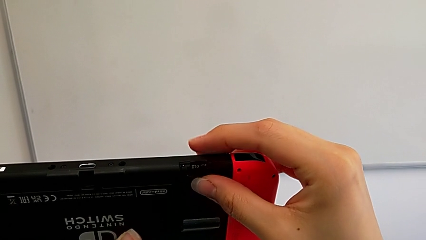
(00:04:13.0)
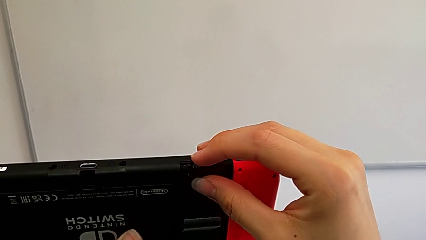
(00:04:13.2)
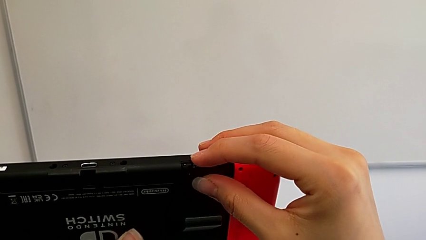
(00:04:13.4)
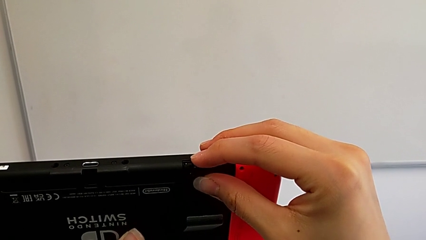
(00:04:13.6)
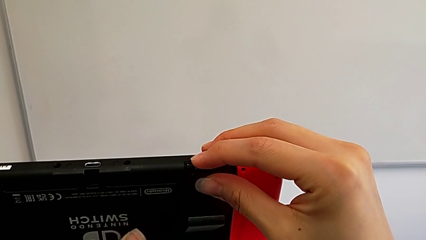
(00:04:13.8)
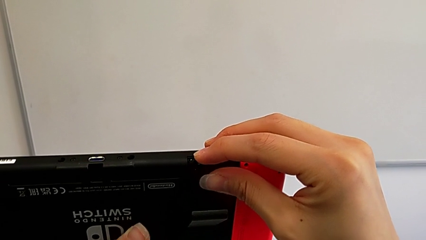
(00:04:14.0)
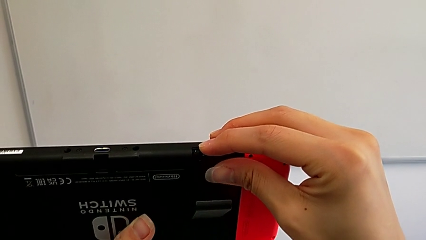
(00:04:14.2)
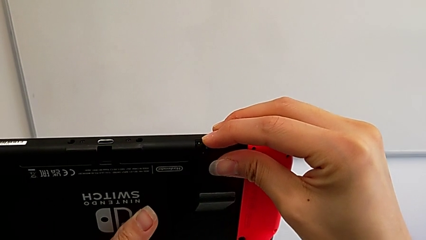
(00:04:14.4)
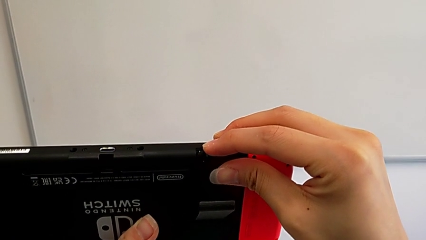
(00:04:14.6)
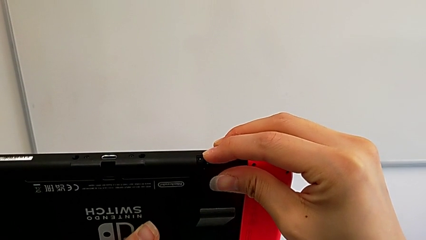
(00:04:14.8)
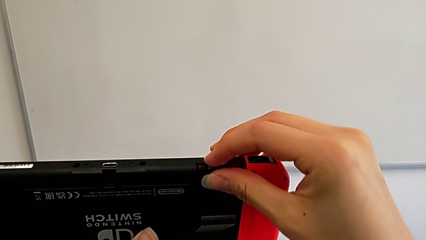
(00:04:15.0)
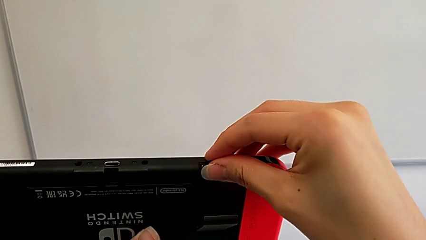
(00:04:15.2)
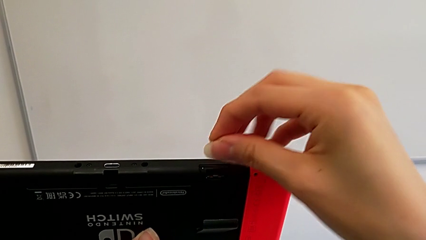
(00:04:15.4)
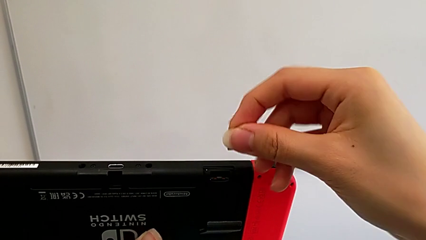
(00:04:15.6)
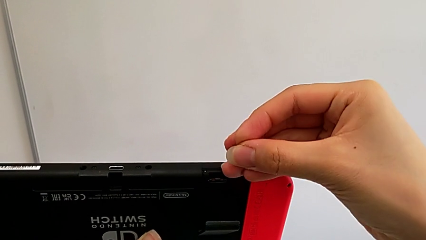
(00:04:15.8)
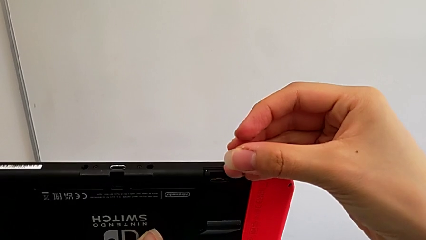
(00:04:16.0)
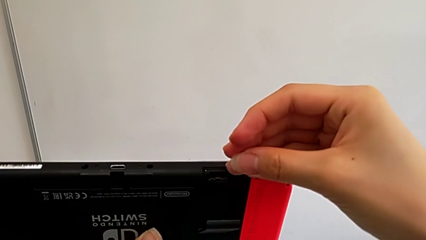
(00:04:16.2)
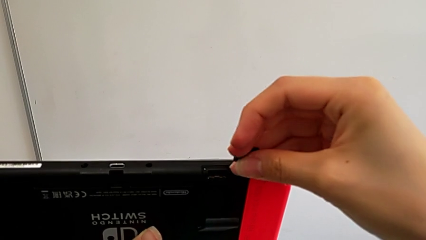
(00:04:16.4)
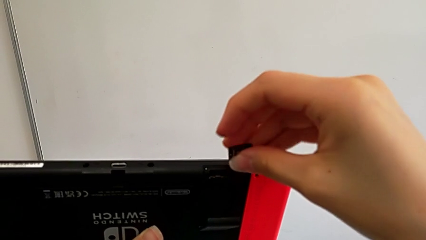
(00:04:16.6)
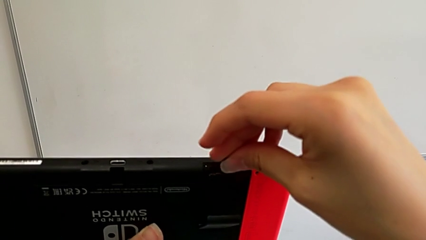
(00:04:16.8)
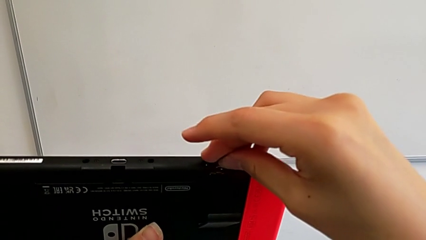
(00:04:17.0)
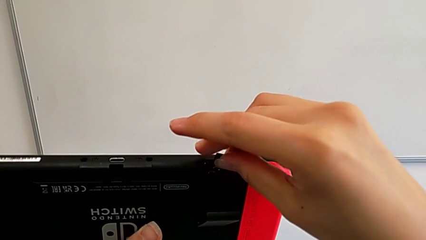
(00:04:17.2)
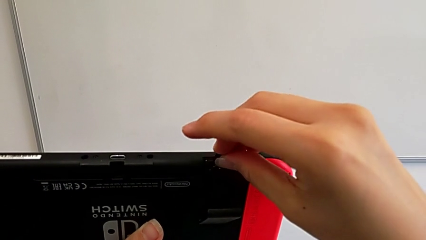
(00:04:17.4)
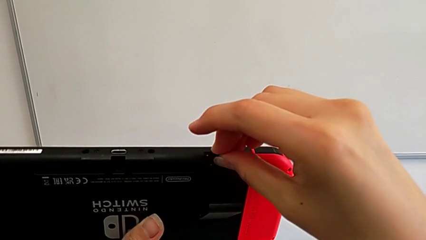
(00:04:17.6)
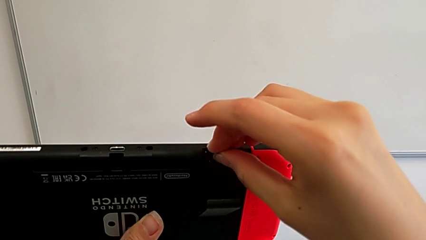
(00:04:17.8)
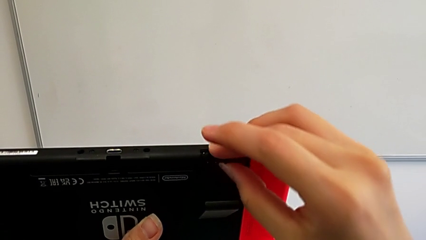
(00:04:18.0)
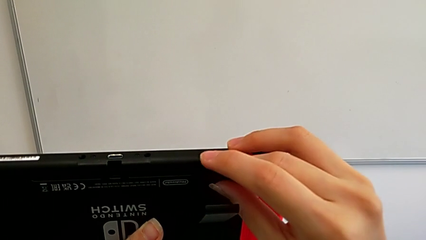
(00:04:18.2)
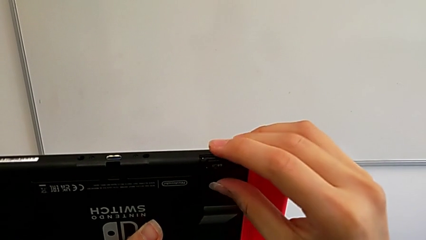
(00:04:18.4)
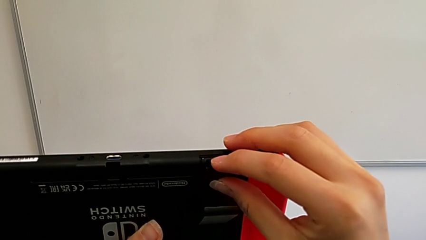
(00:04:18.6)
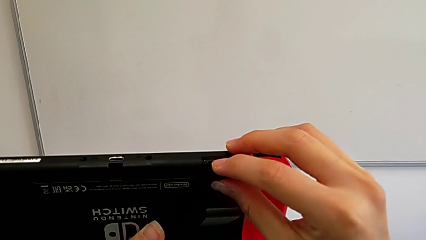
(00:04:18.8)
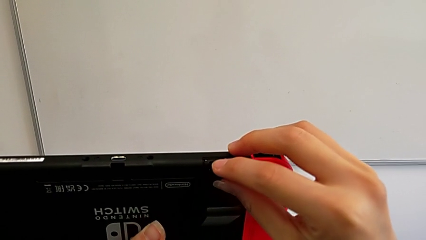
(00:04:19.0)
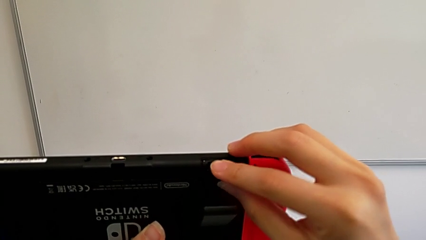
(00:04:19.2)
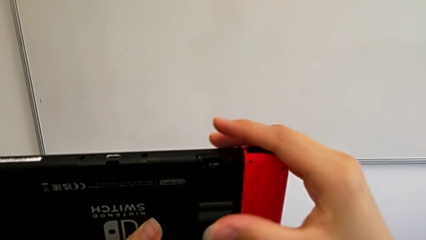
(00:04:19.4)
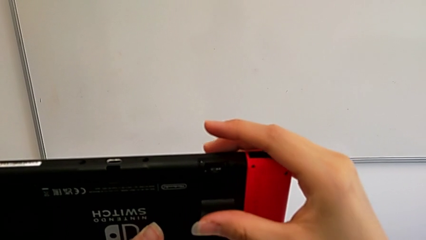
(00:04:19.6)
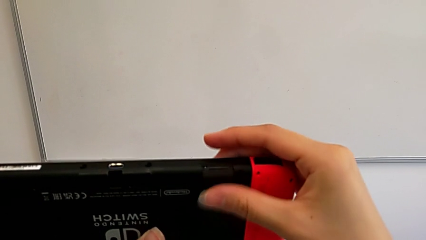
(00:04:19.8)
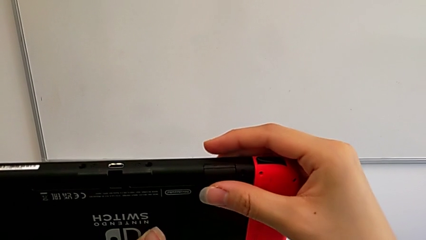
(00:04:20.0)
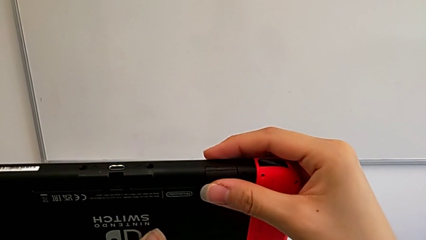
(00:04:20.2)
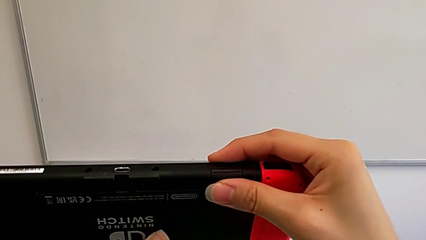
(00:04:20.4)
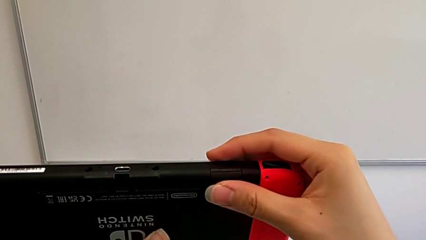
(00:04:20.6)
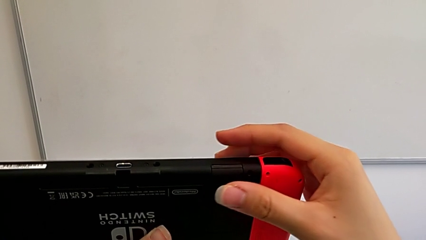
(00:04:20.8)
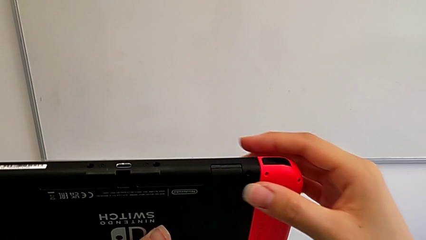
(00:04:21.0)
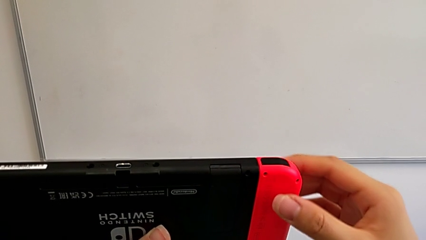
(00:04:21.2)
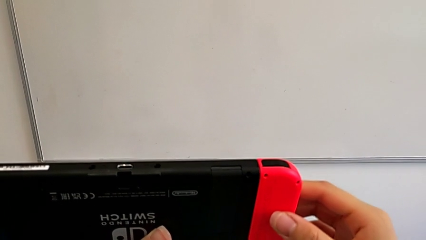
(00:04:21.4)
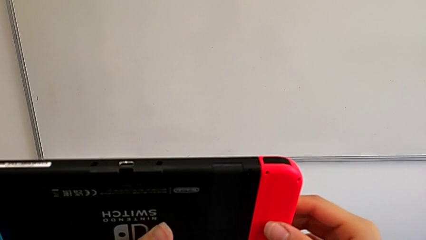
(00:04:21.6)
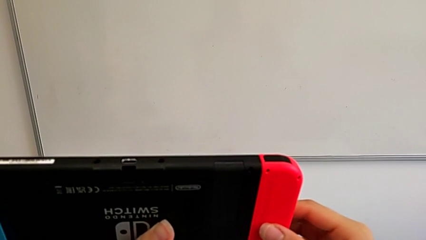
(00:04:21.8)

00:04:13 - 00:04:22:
The camera wearer is exchanging their SD card for the Nintendo Switch's. They insert the SD card and close the kickstand.

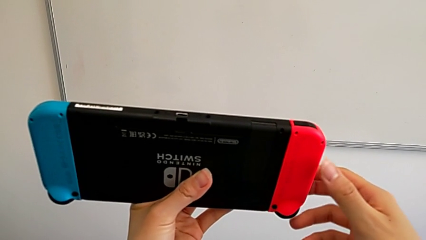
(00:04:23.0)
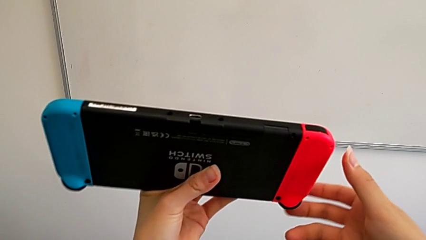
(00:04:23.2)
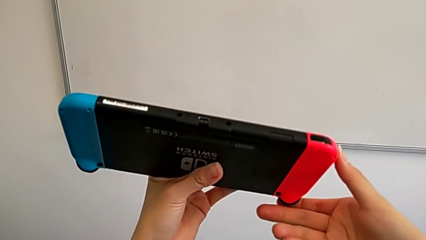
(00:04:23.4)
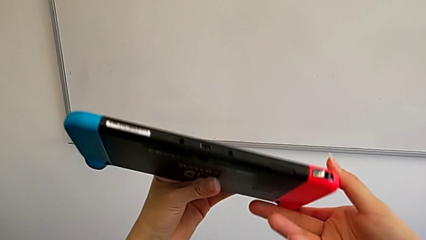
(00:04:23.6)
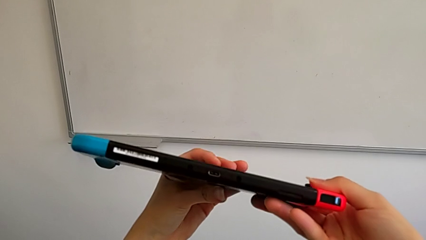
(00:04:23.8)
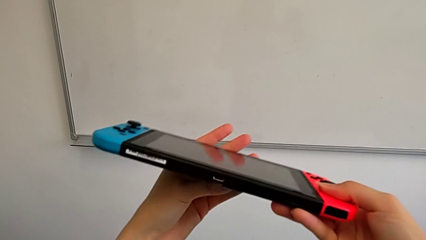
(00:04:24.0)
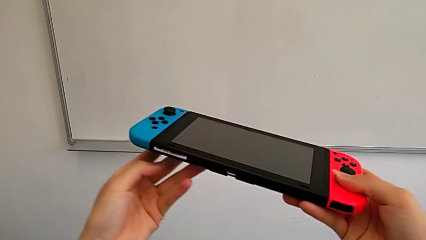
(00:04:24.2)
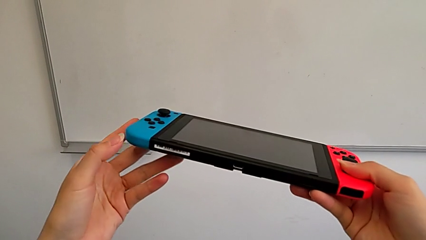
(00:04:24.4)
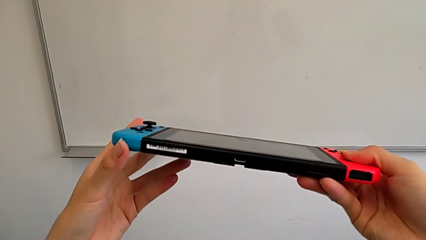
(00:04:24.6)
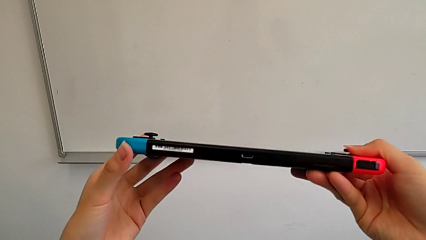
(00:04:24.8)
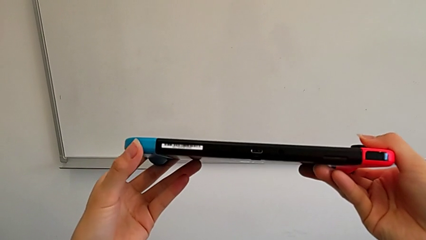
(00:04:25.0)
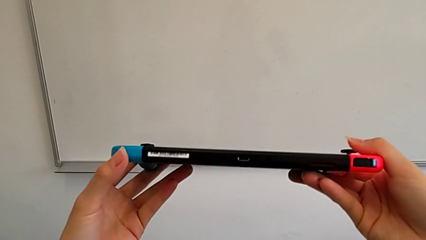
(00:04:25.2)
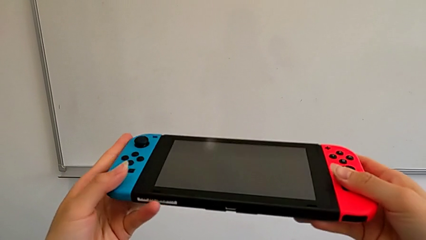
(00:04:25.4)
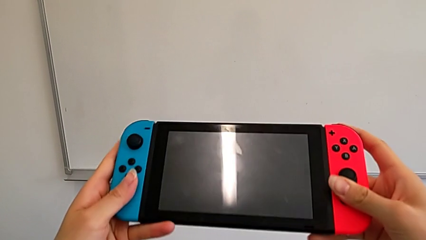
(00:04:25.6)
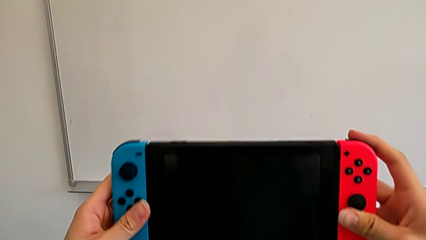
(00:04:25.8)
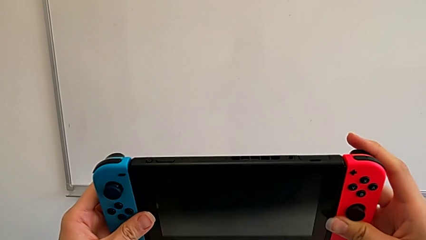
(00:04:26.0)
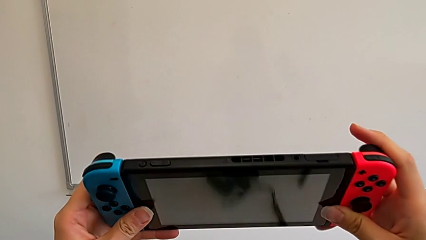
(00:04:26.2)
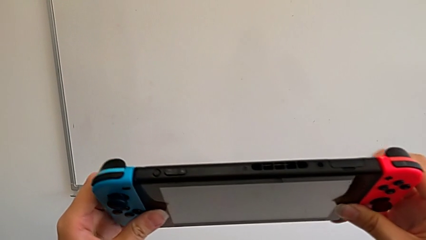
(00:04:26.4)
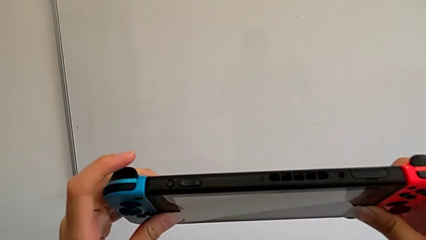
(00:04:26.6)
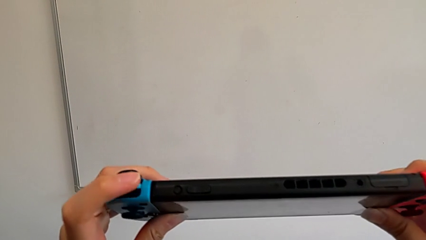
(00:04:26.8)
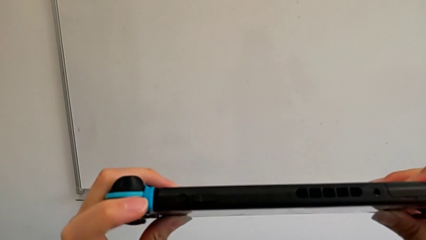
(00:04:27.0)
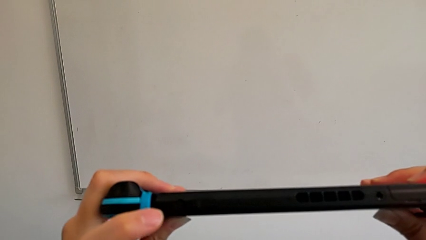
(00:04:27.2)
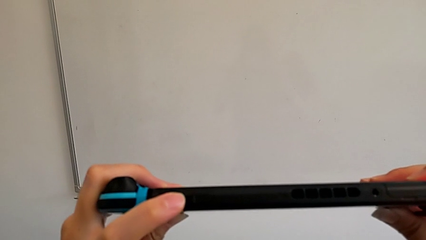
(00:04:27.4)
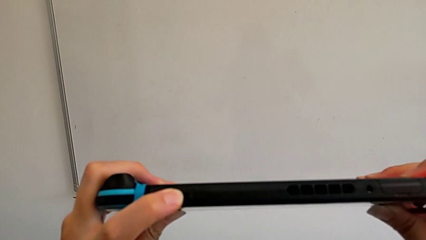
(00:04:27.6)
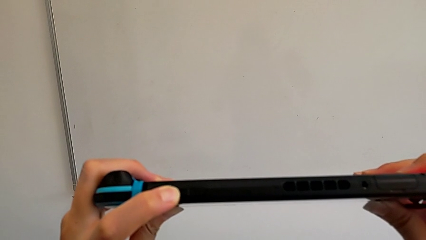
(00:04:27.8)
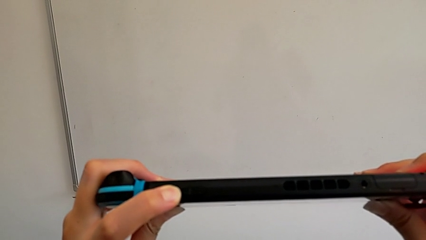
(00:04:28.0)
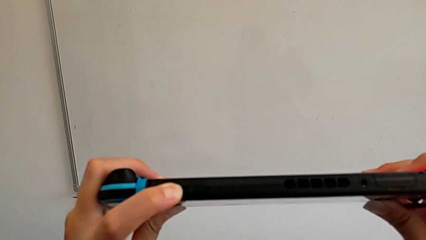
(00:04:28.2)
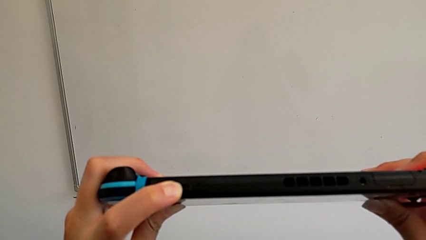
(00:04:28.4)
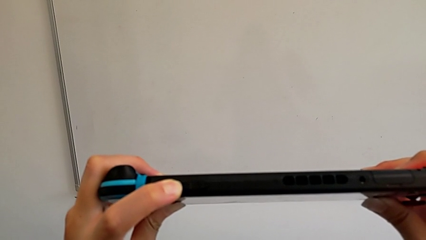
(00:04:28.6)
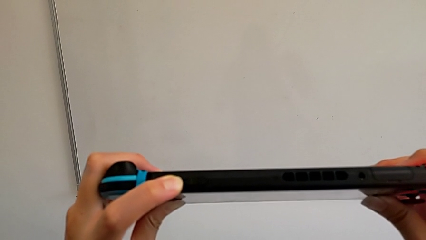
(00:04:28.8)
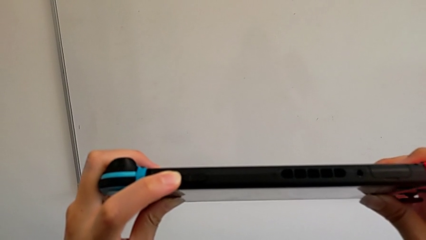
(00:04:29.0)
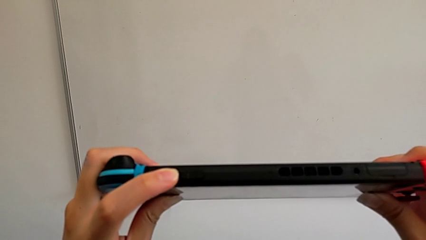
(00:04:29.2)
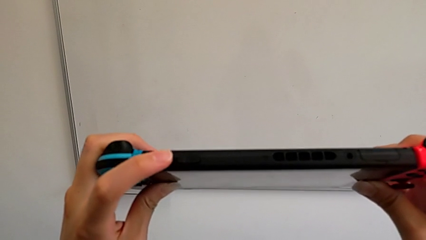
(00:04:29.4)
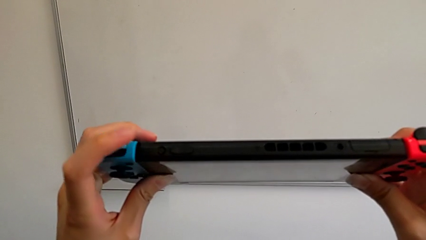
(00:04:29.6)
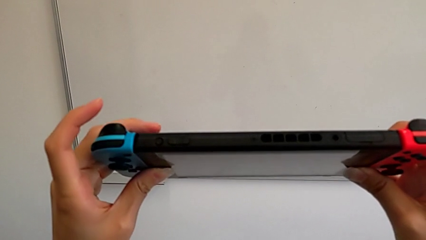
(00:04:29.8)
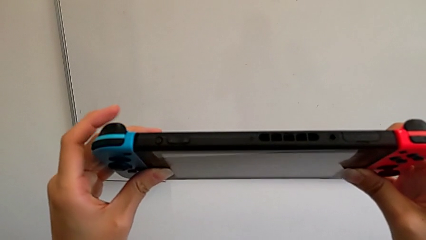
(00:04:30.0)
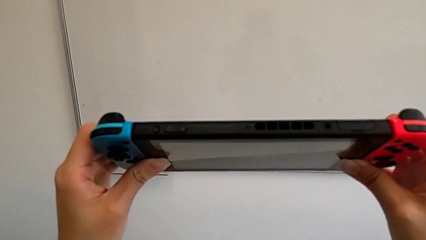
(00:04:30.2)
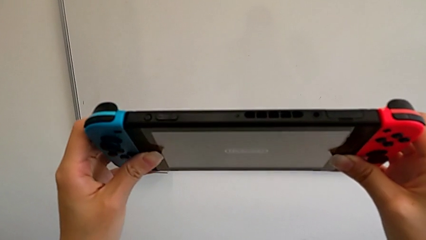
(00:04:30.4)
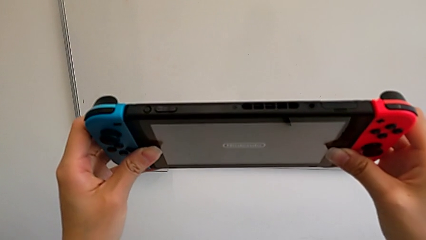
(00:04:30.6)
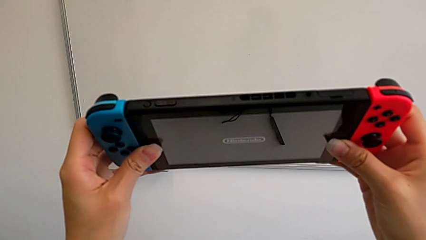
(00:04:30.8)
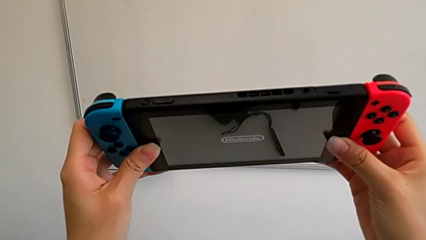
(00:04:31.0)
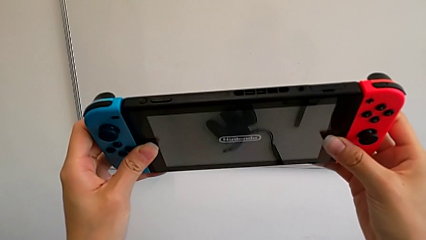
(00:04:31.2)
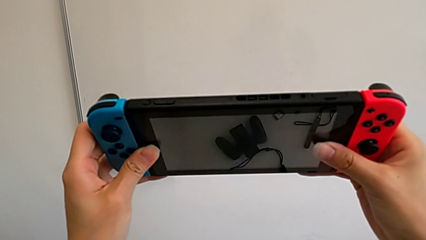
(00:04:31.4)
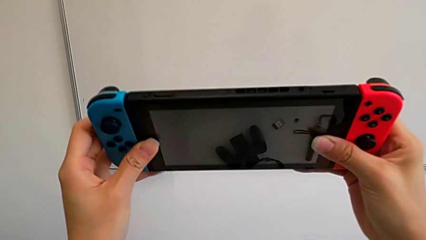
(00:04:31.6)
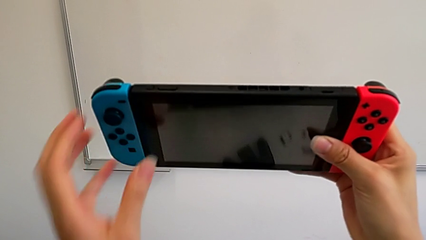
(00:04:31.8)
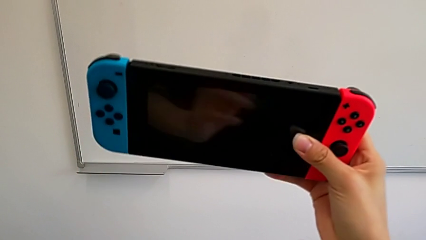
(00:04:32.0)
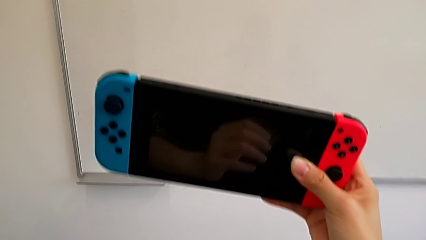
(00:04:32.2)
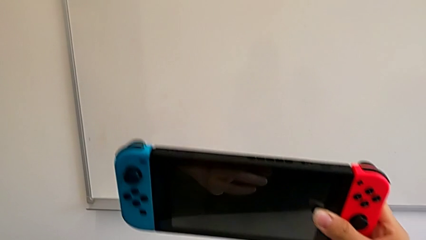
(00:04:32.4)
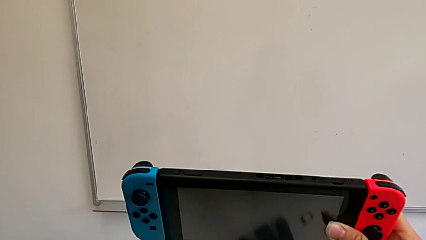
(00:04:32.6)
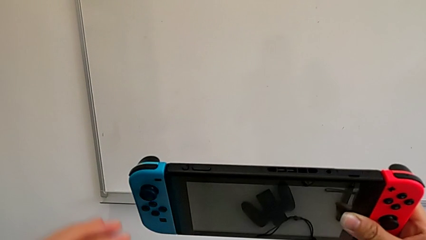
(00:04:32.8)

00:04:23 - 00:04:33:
The camera wearer is turning on their Nintendo Switch. They press the button.
